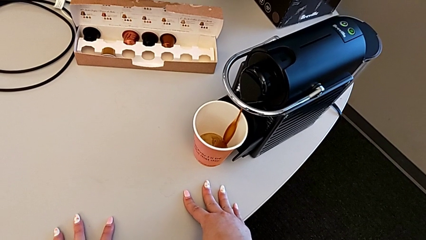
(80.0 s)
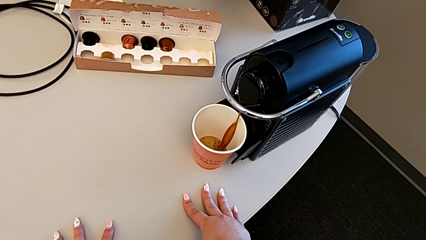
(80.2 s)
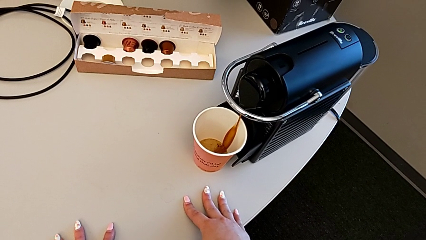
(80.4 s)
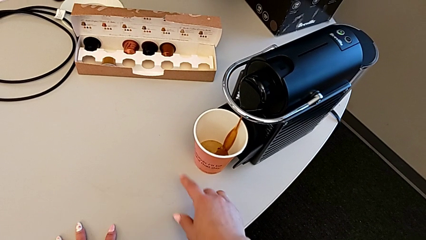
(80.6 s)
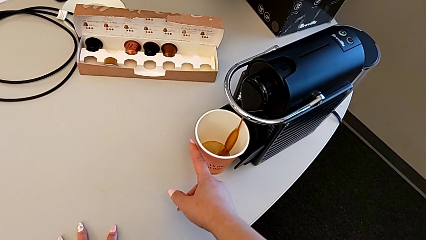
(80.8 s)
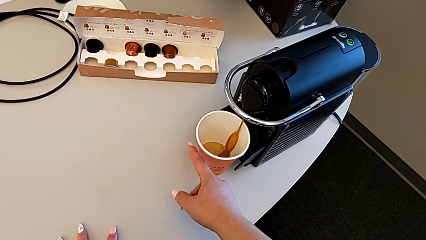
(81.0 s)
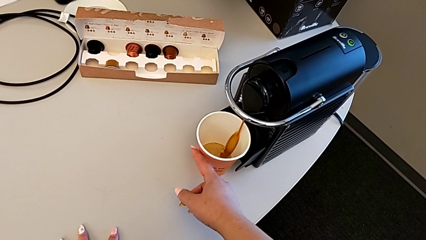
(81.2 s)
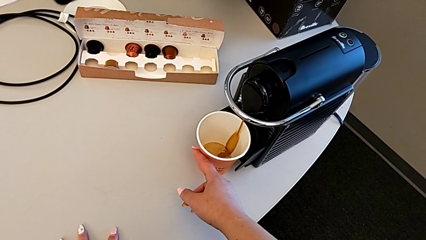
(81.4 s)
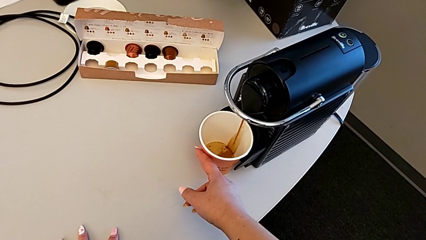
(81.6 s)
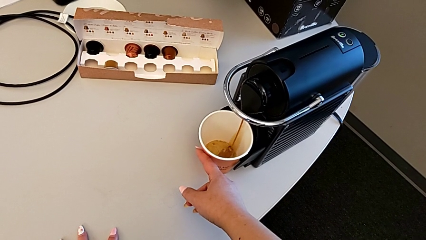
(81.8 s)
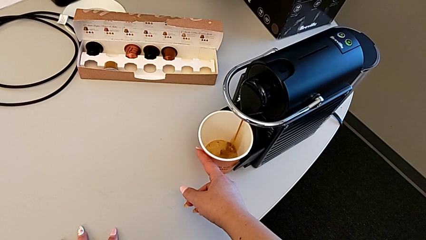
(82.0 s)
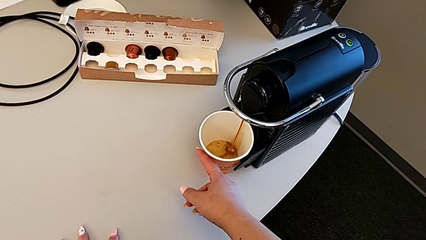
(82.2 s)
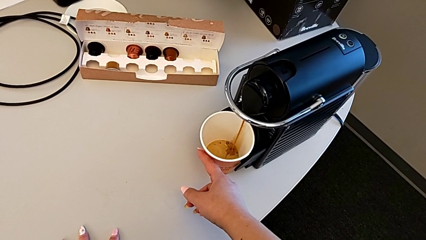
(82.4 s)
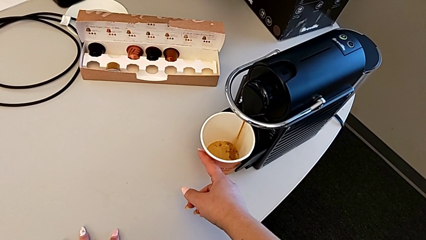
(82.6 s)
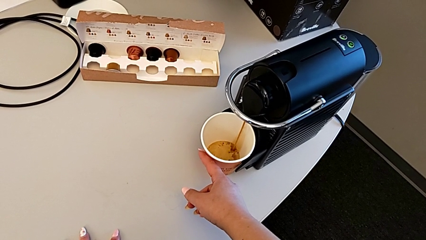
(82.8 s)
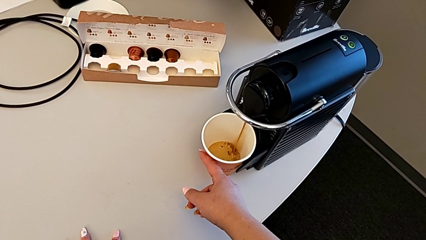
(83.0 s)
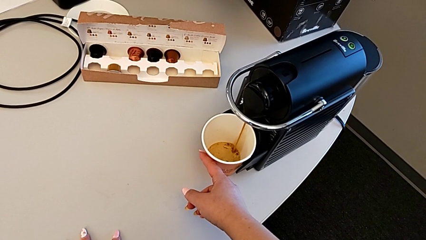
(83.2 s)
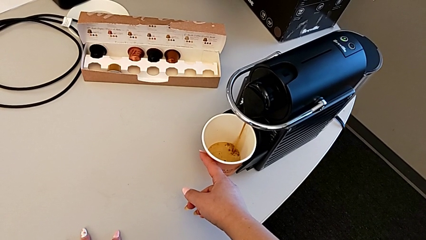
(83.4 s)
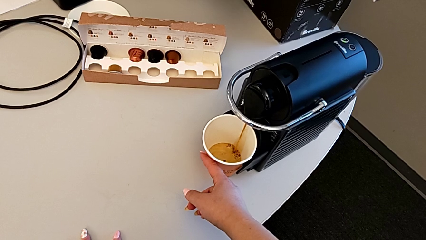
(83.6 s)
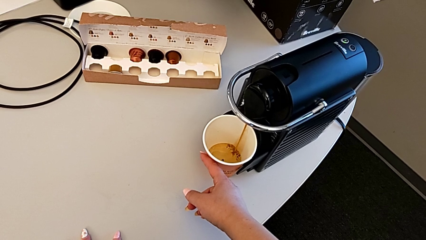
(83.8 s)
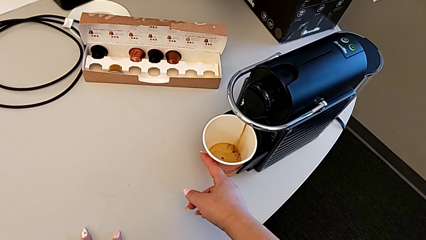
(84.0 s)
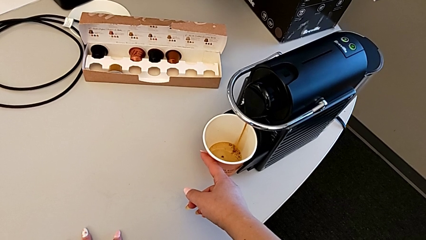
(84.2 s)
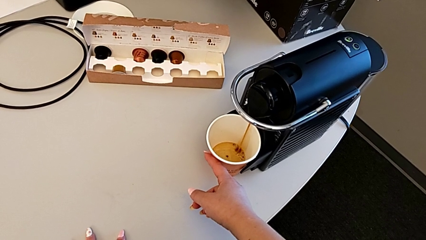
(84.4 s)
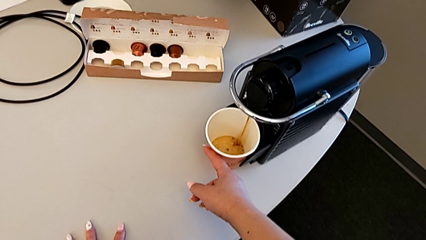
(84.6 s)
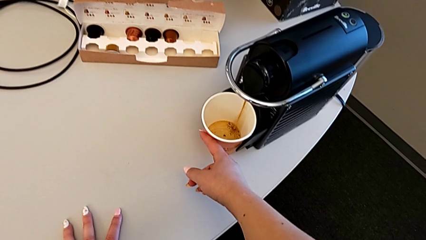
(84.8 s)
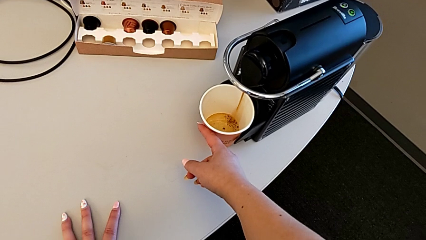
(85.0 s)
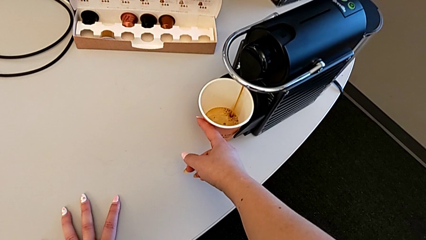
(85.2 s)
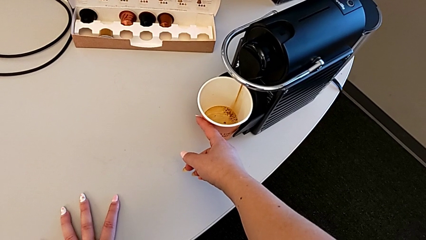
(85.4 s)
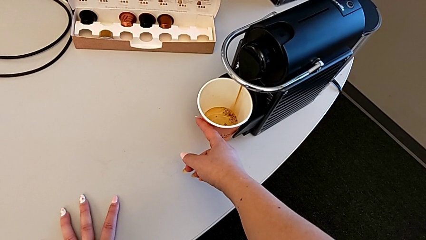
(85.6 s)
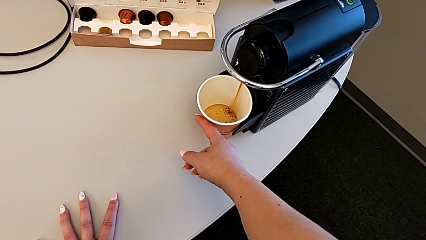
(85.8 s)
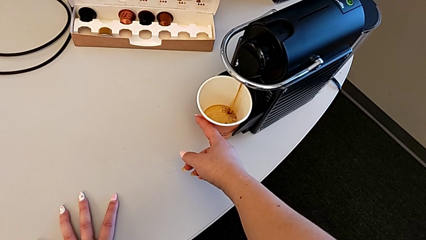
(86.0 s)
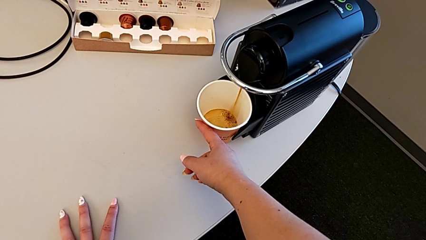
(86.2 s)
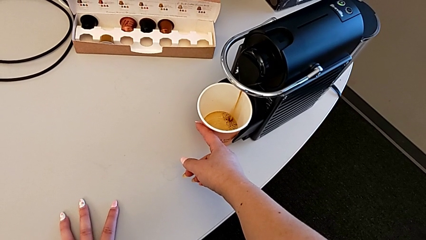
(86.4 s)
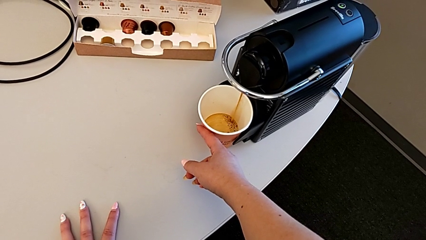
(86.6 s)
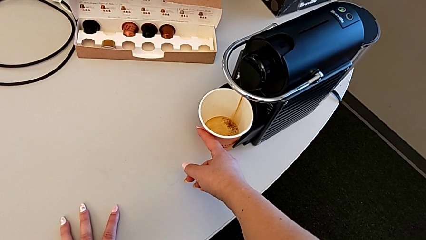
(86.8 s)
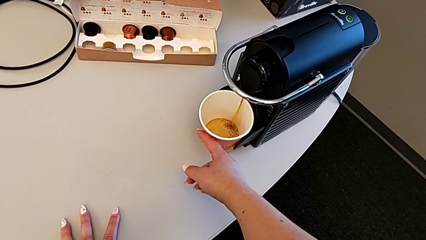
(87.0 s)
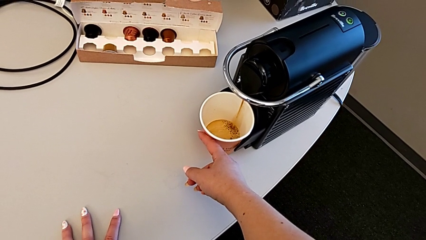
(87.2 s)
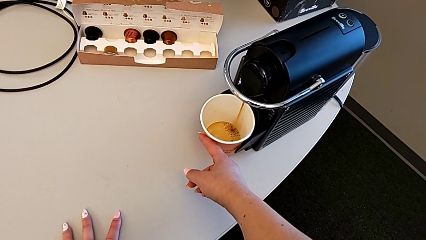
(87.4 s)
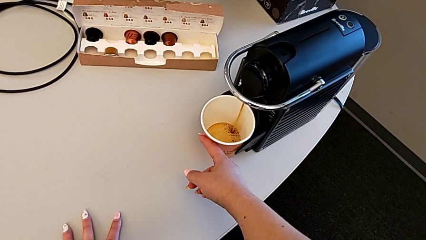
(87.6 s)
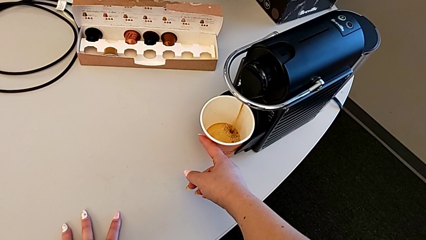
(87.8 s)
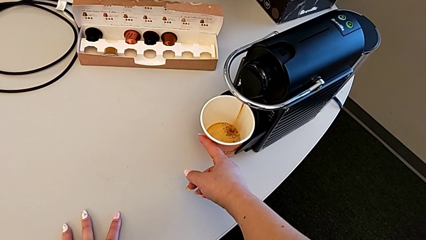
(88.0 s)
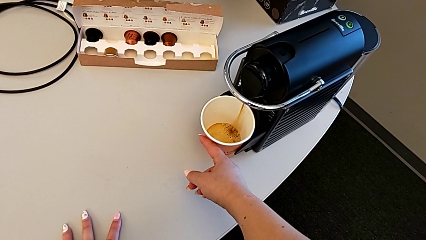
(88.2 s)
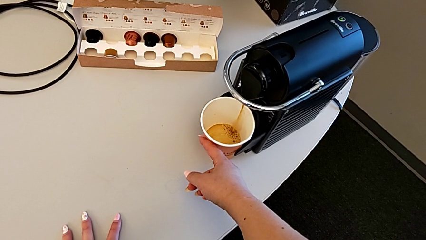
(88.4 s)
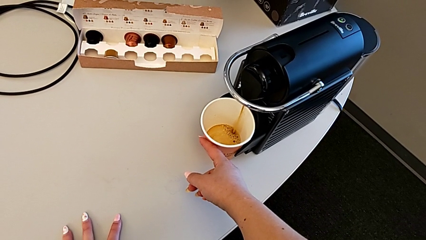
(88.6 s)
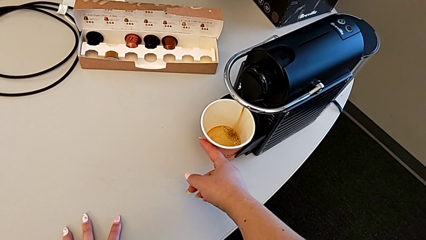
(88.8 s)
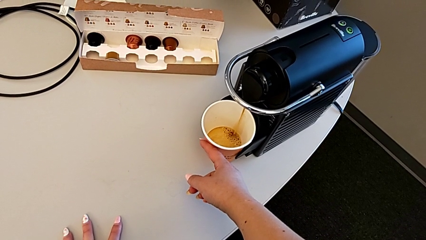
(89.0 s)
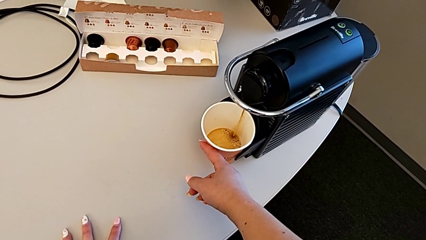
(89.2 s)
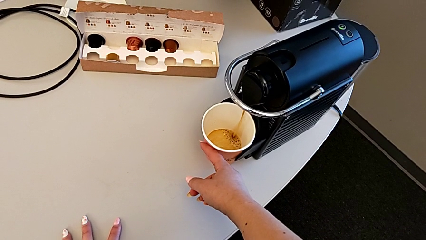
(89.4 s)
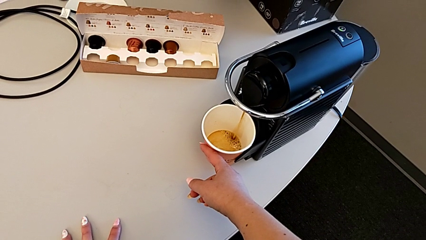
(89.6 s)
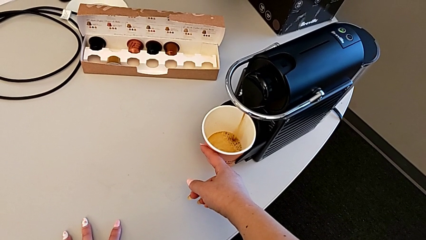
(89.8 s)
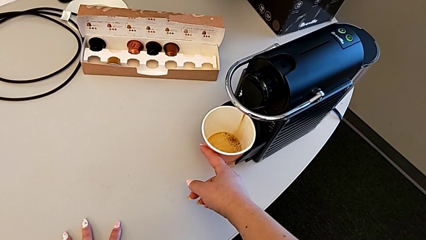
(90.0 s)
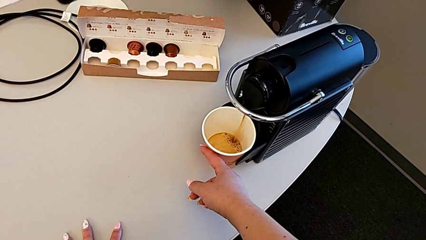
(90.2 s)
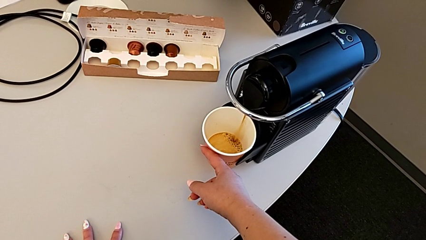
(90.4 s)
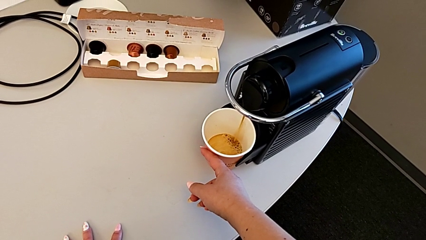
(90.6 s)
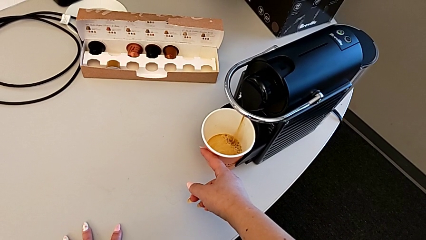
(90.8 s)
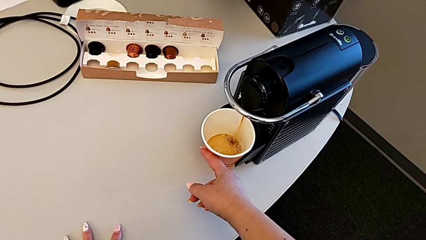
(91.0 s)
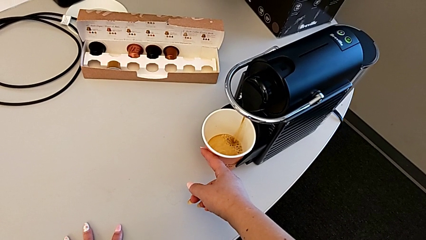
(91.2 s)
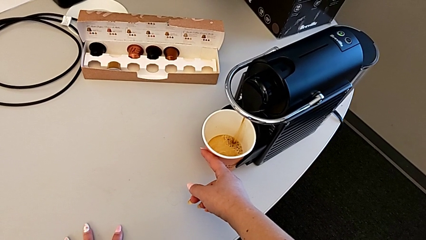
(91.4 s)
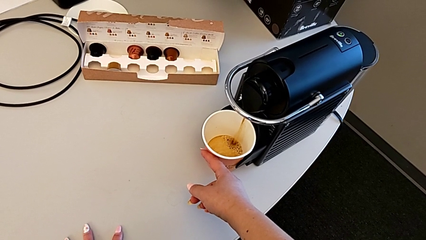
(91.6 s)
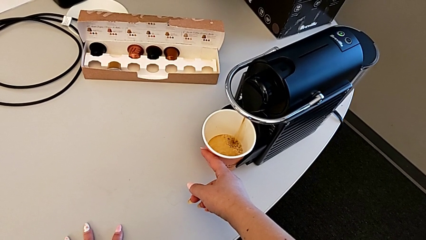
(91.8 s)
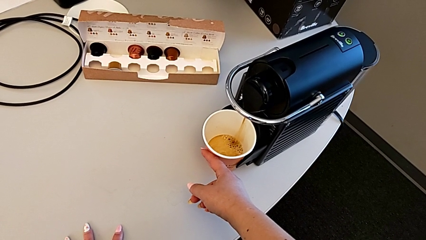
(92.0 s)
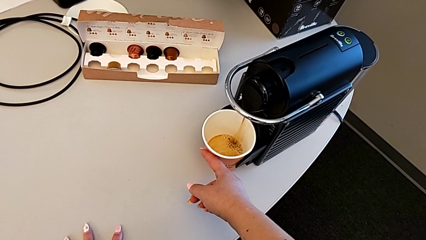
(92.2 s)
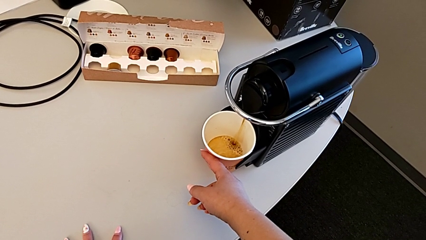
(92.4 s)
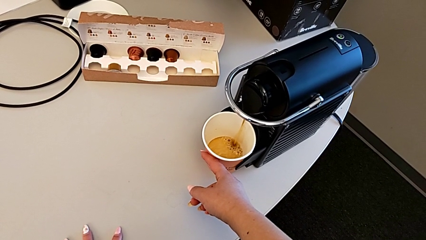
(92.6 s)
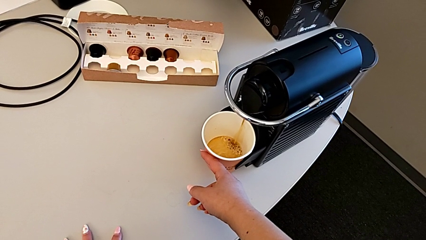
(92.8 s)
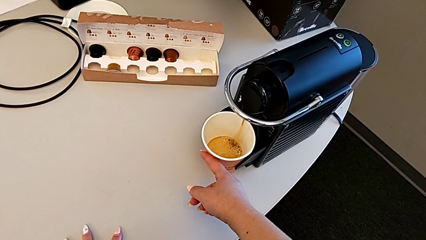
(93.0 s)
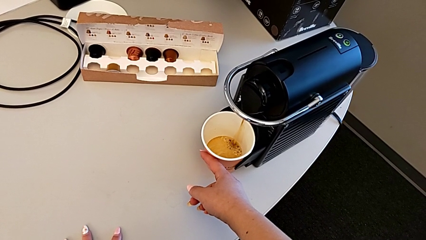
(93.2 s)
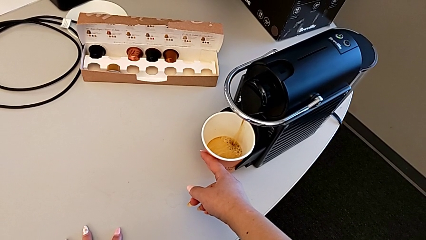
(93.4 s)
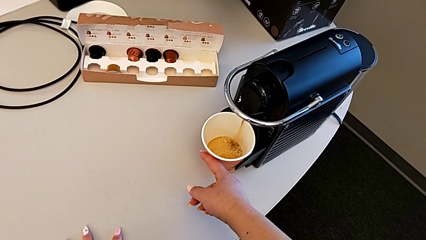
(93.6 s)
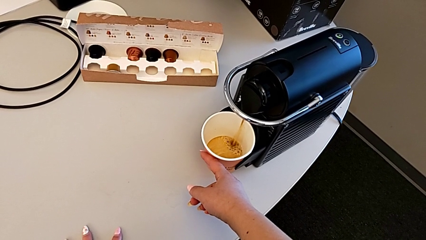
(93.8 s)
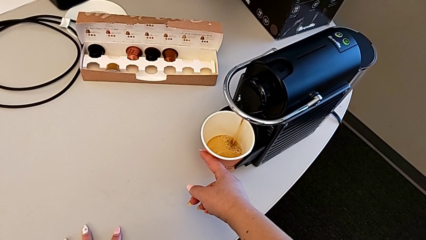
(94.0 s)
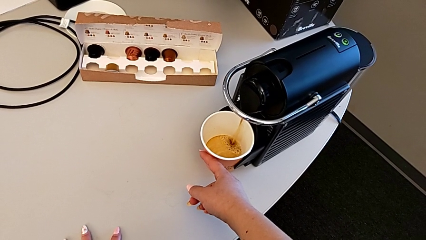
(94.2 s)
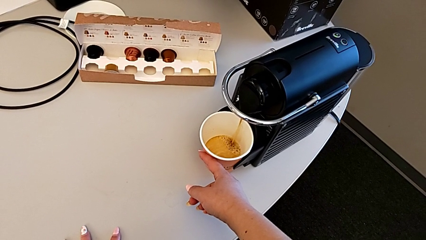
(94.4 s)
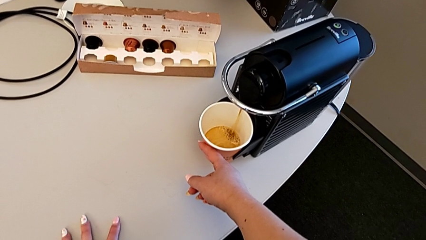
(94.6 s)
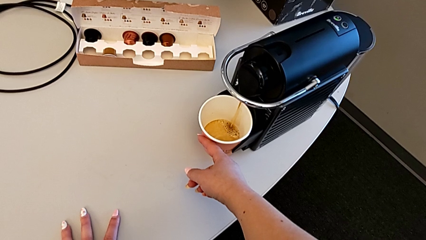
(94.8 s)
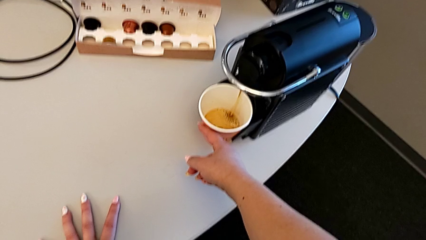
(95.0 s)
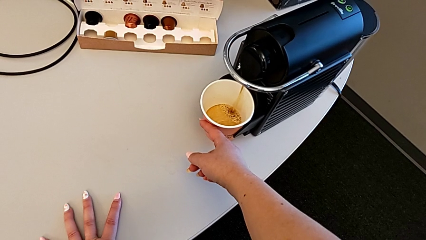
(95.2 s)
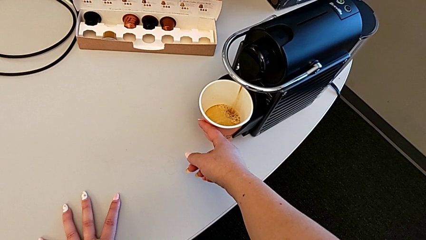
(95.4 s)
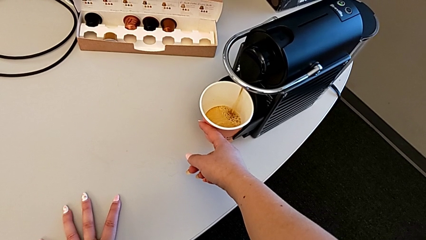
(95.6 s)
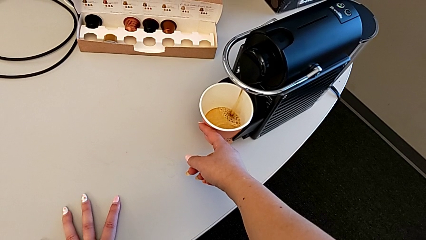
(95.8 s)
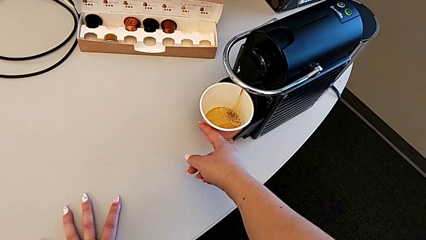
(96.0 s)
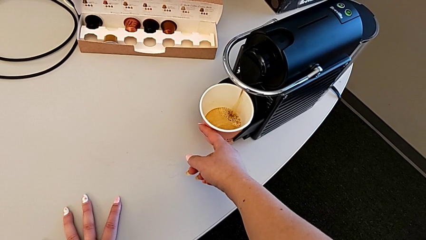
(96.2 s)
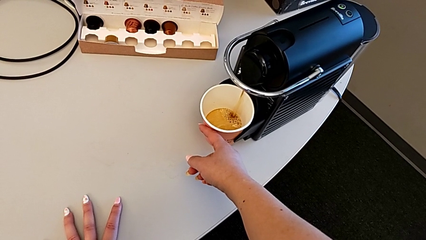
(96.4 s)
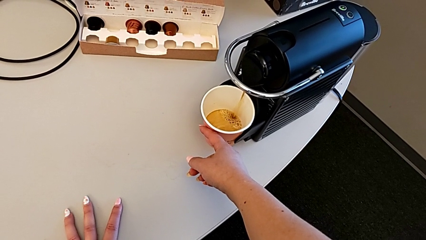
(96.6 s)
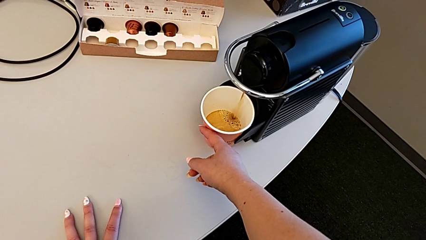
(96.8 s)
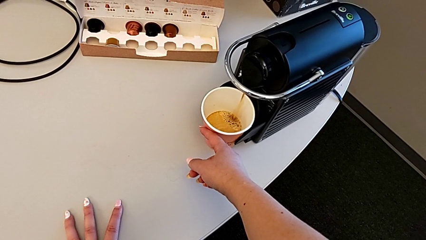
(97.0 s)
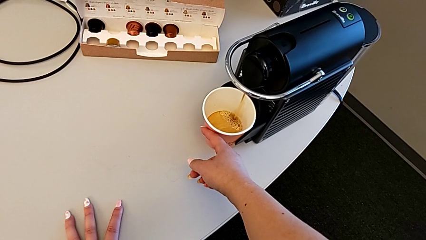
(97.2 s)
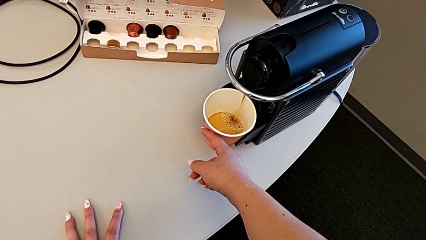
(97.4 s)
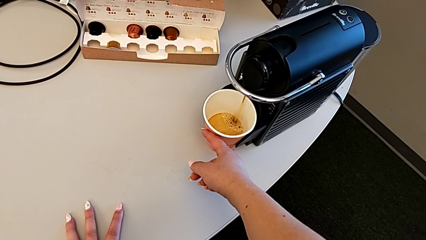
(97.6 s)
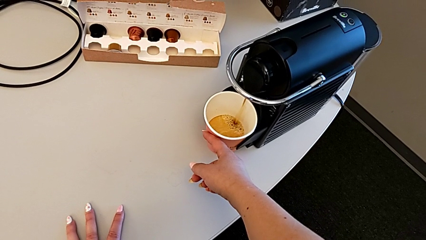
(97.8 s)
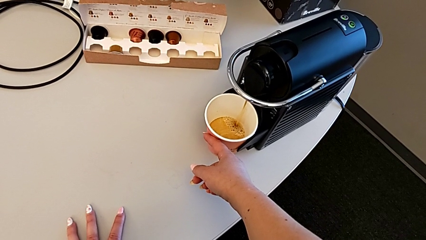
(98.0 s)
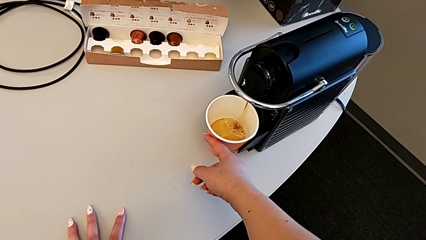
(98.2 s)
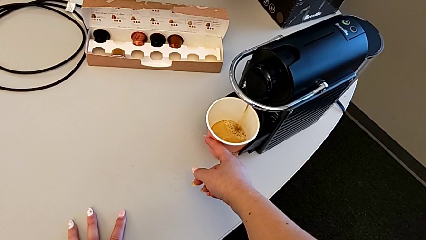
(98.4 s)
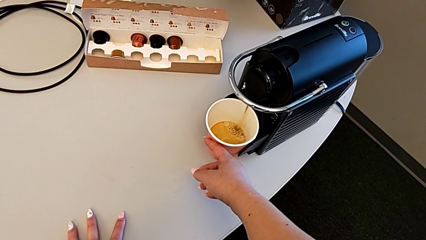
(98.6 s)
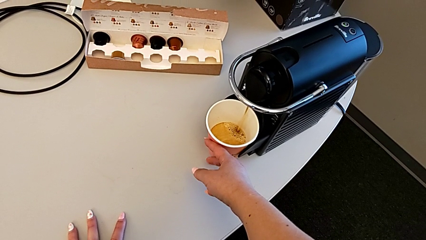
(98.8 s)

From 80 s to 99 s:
The camera wearer is brewing a cup of coffee. They push the cup and begin to hold it.
